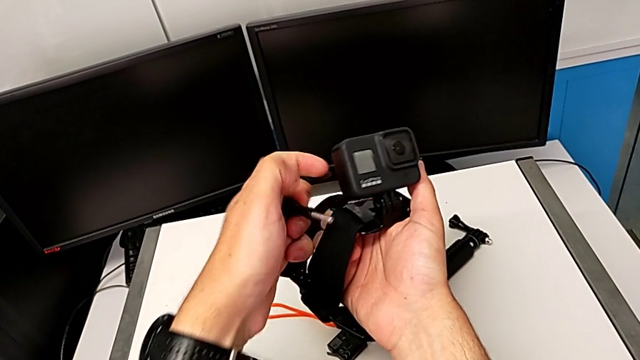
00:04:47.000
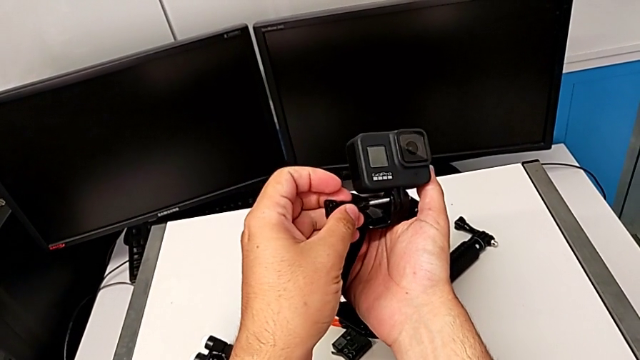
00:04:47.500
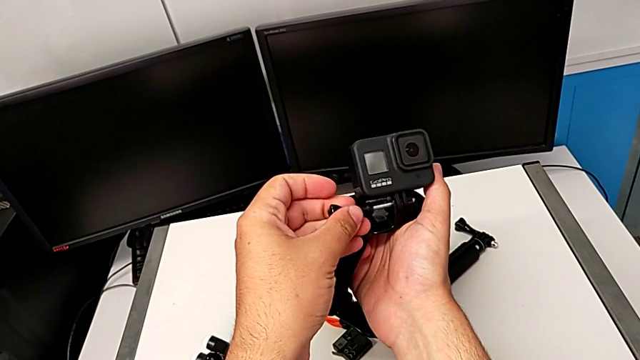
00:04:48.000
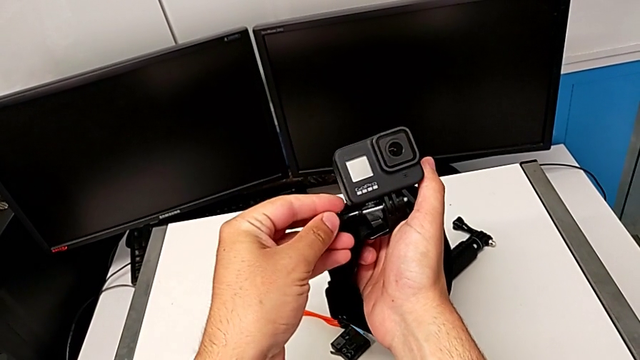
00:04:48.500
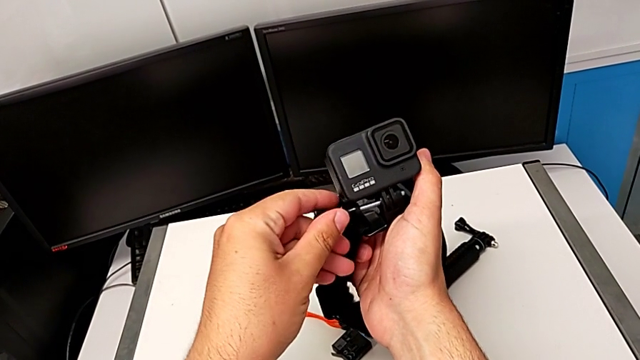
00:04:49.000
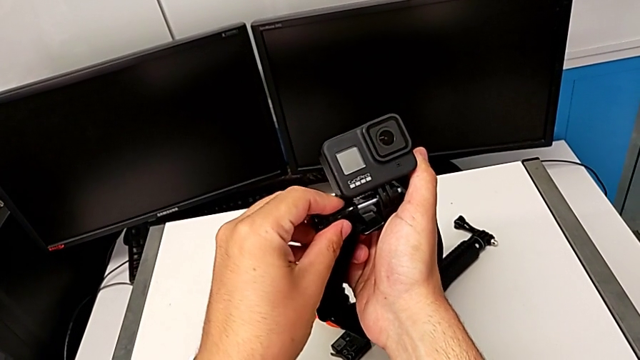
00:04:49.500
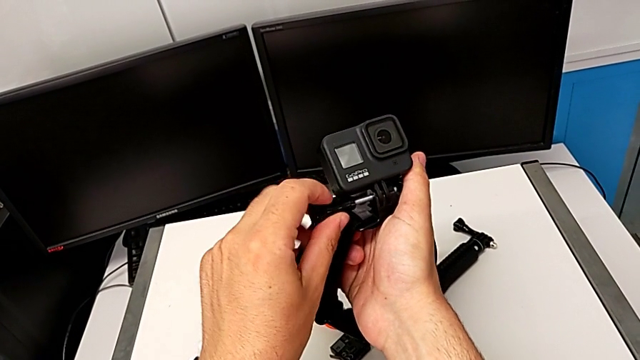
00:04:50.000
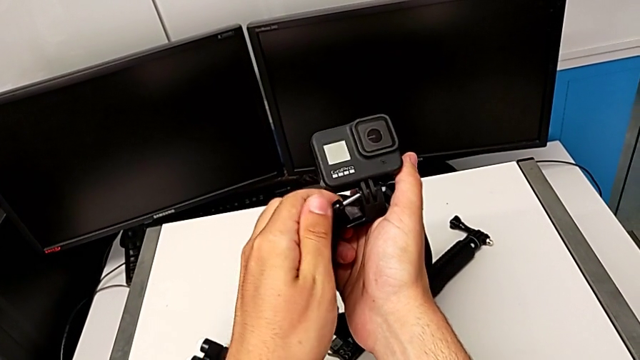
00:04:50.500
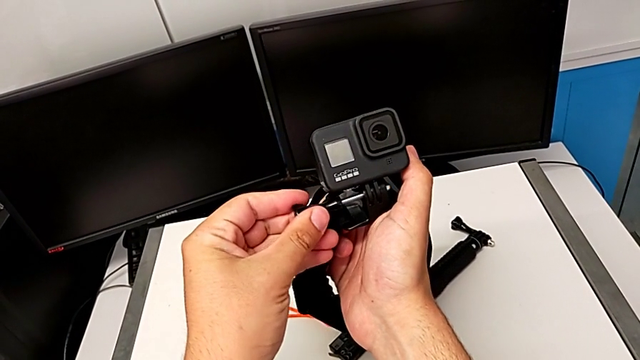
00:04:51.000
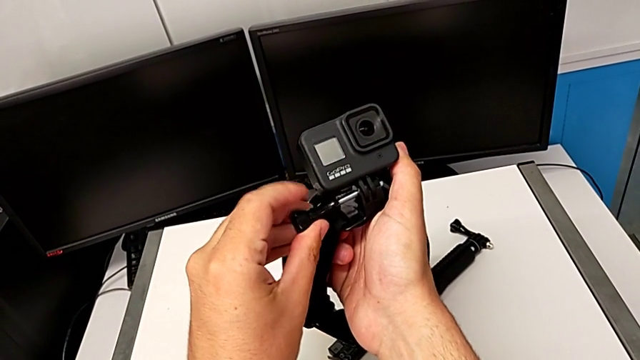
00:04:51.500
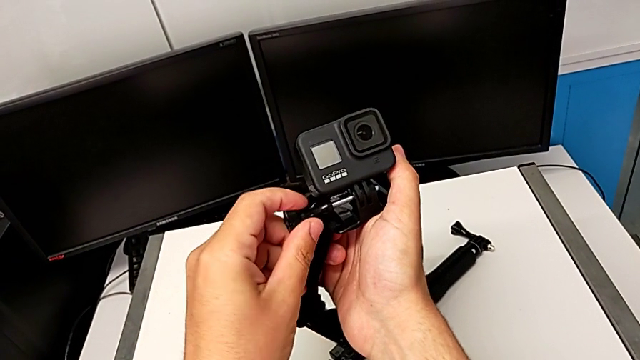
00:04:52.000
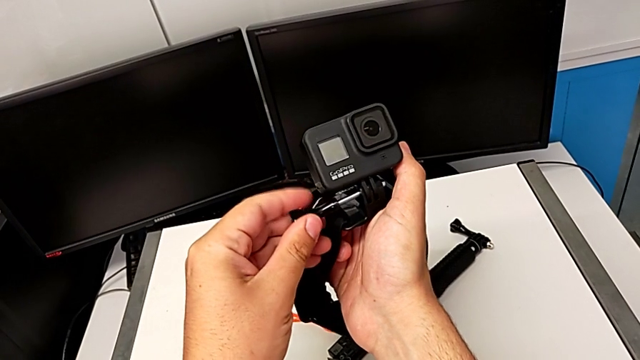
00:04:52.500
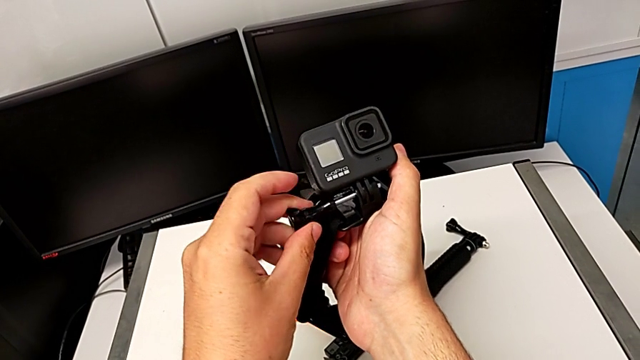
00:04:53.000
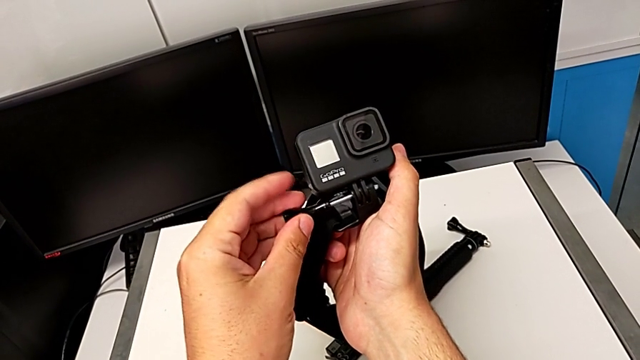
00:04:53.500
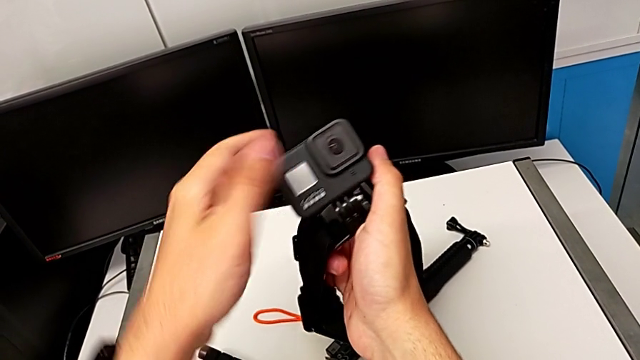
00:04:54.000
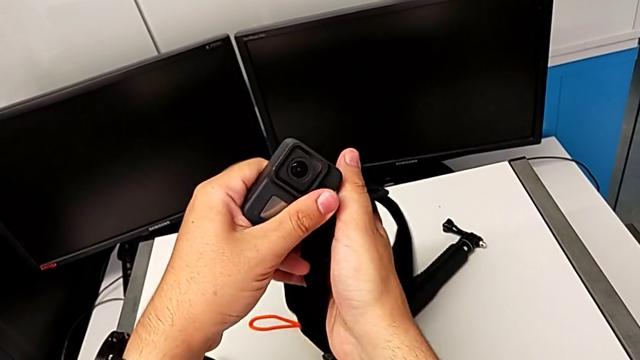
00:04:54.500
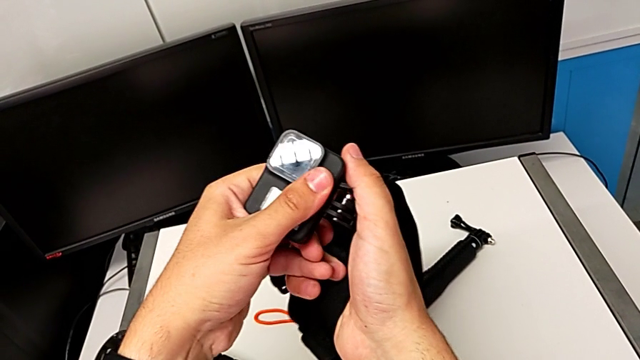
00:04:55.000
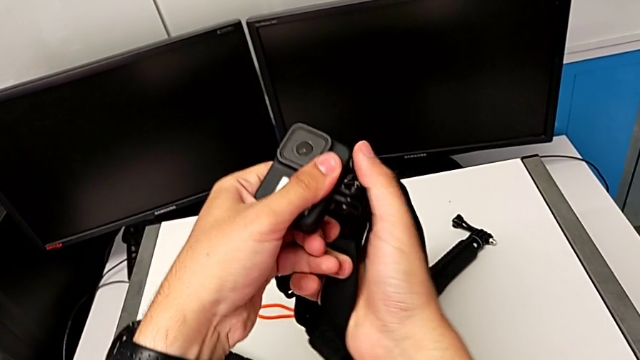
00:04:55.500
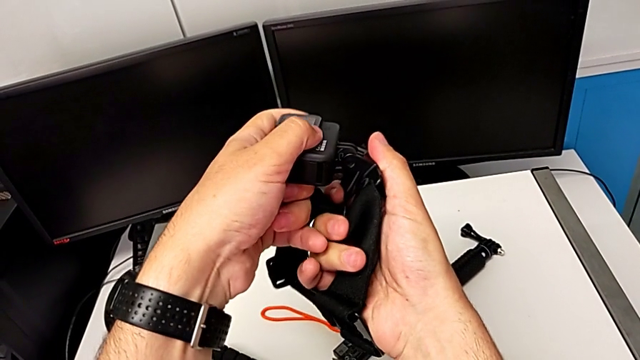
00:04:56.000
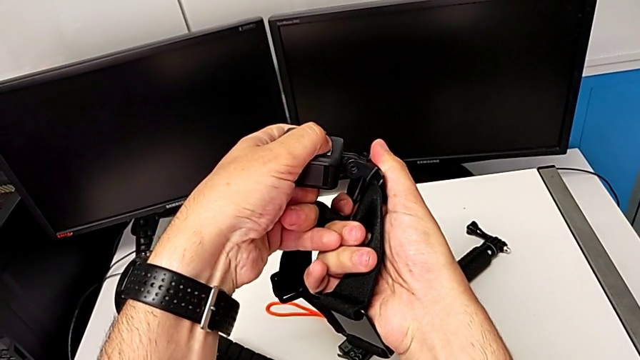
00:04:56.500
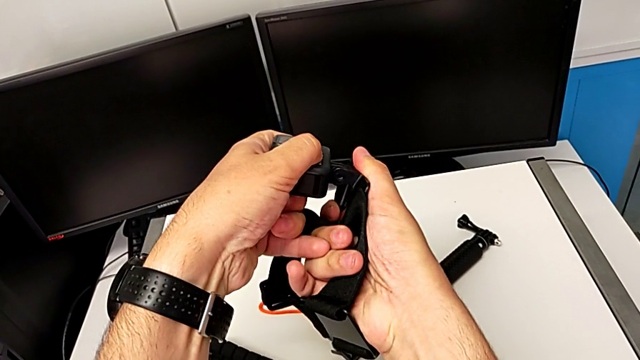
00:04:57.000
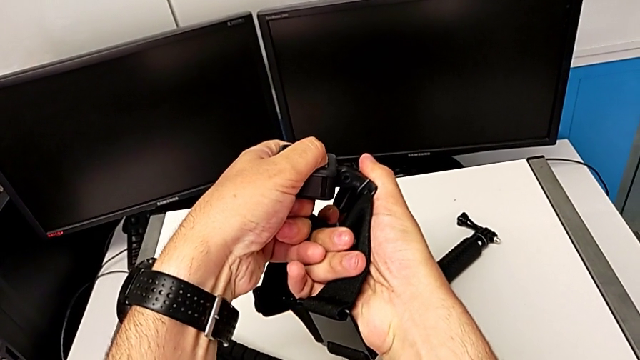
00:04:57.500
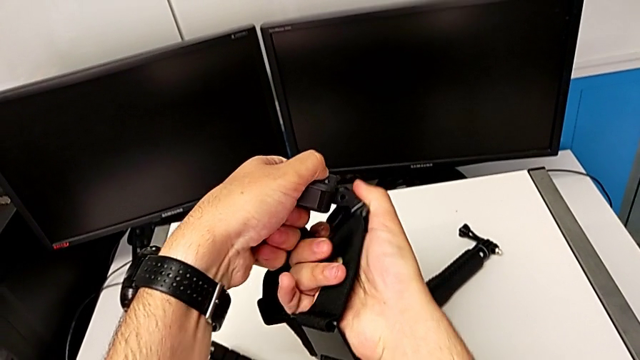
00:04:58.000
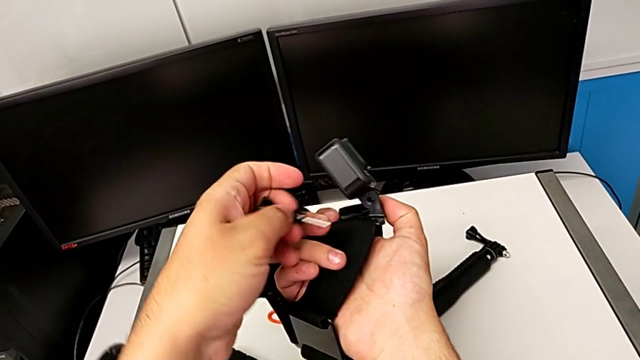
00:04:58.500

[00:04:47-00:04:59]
The camera wearer is attaching the GoPro to the strap. They keep inspecting the GoPro.

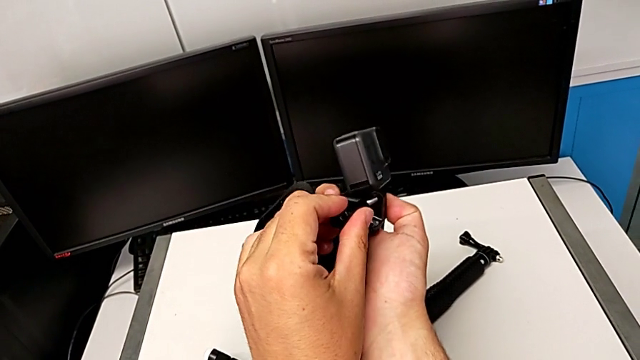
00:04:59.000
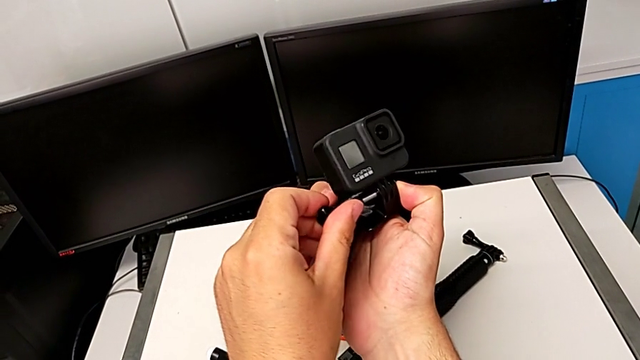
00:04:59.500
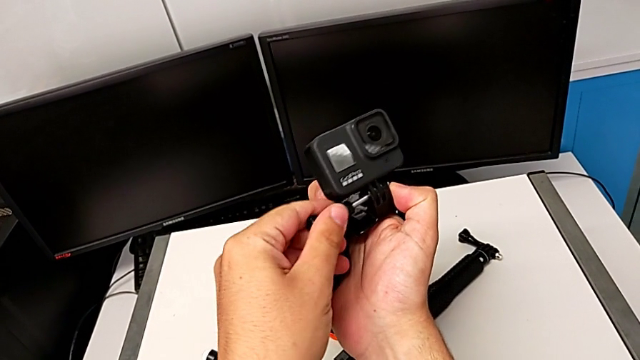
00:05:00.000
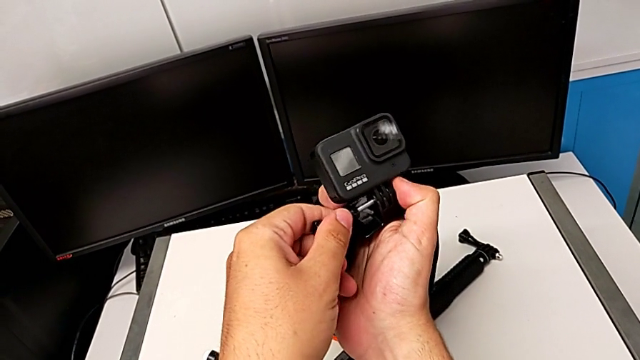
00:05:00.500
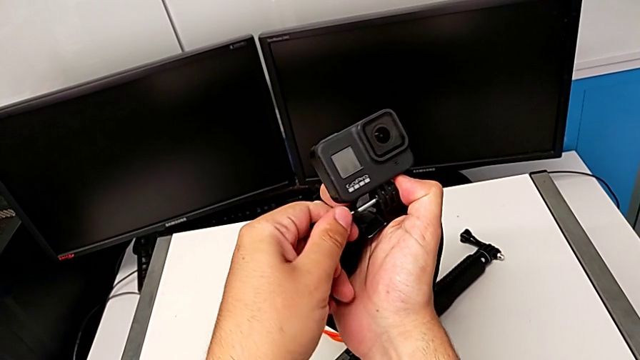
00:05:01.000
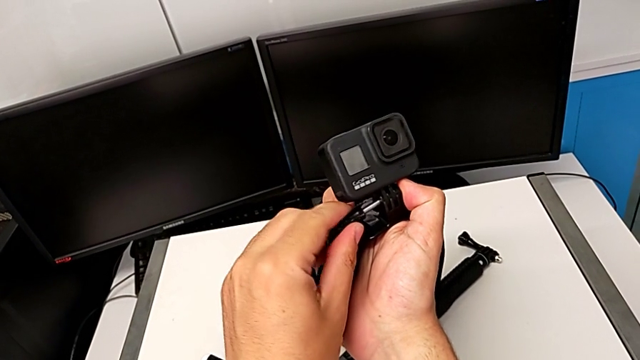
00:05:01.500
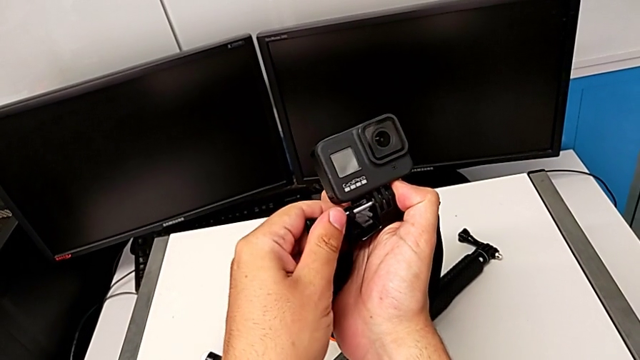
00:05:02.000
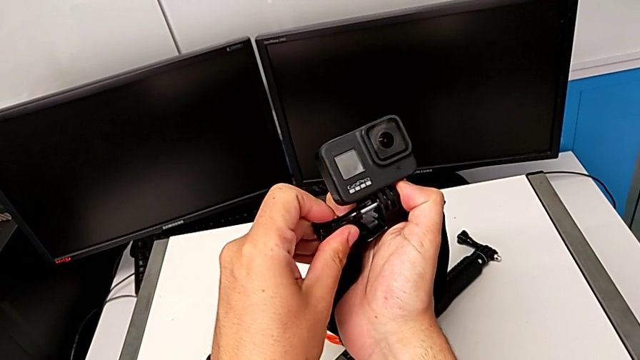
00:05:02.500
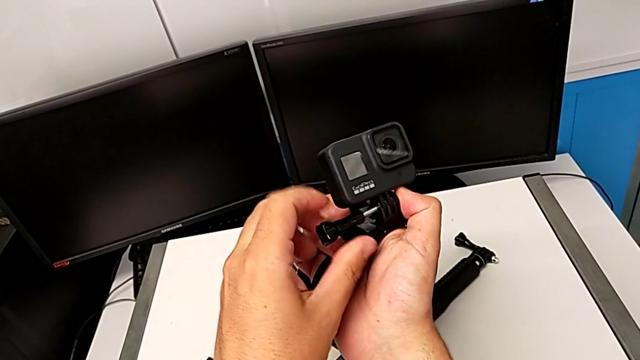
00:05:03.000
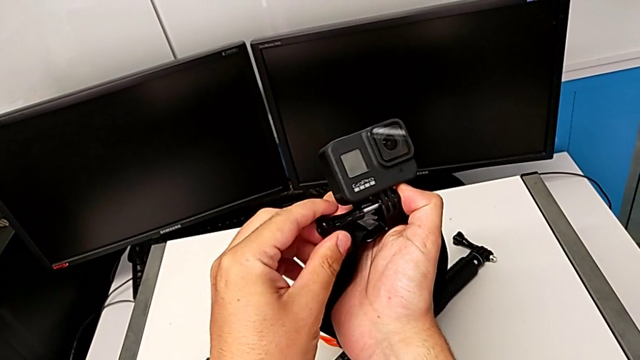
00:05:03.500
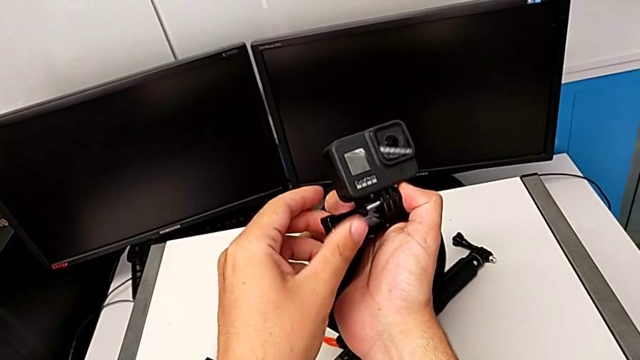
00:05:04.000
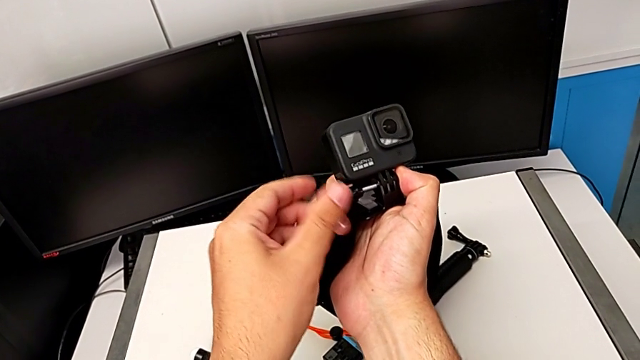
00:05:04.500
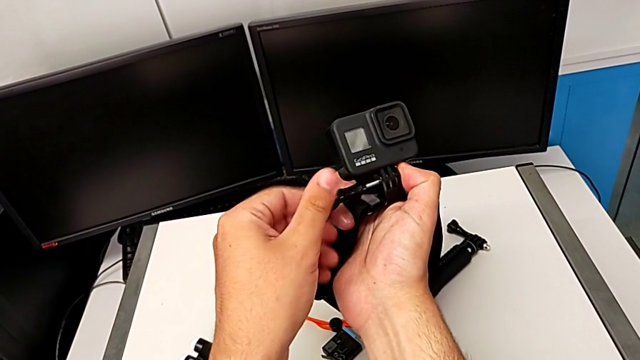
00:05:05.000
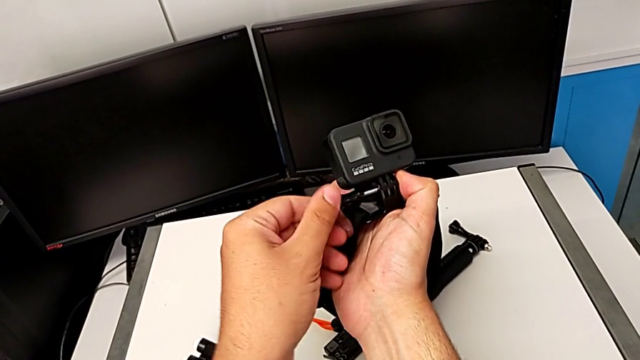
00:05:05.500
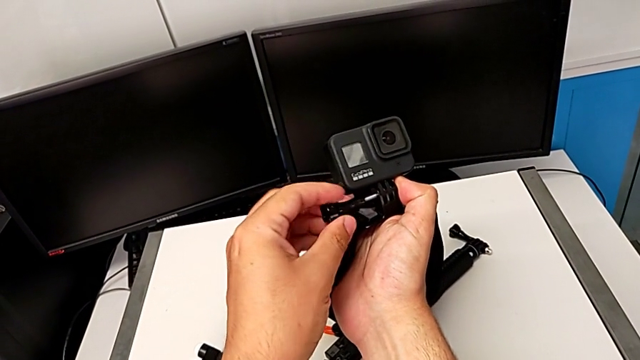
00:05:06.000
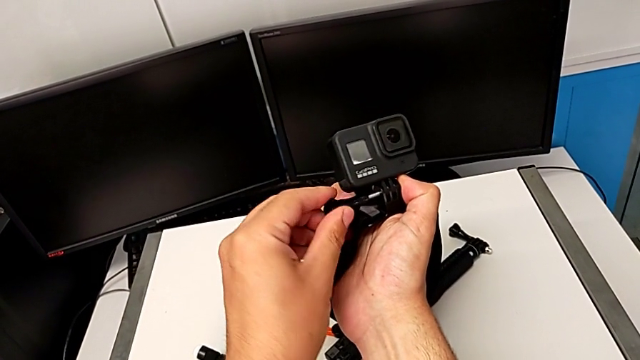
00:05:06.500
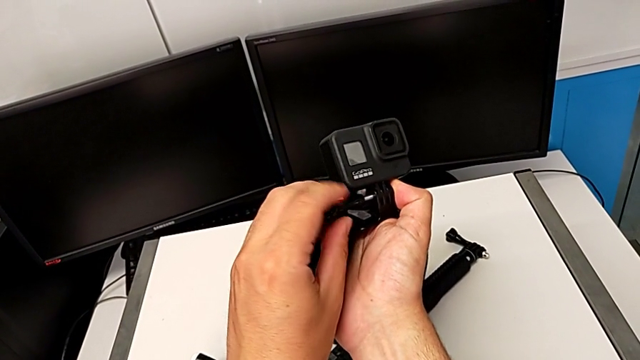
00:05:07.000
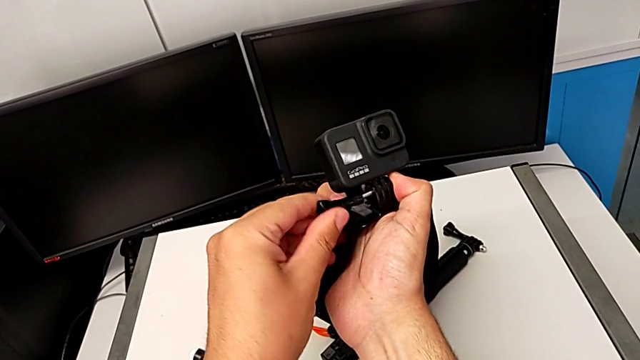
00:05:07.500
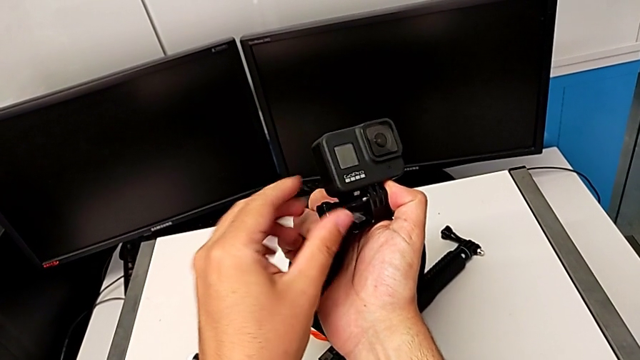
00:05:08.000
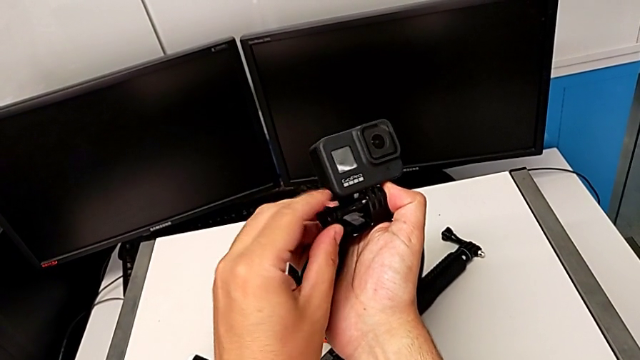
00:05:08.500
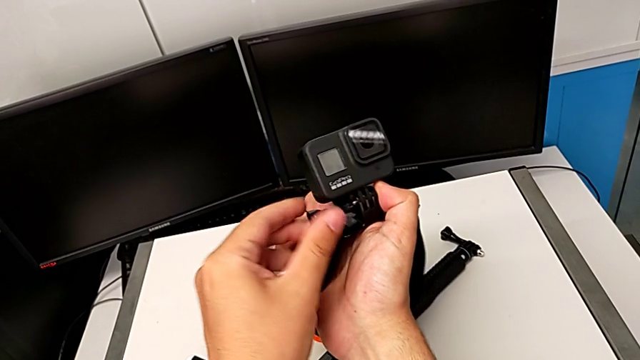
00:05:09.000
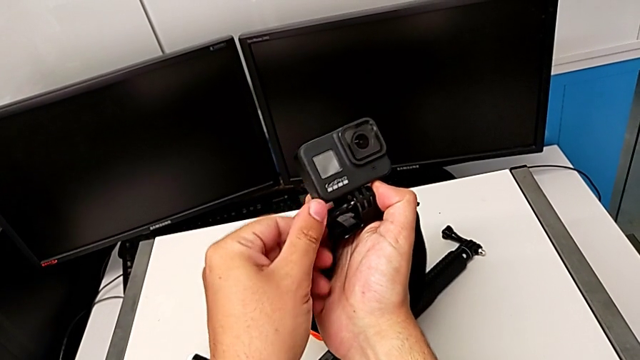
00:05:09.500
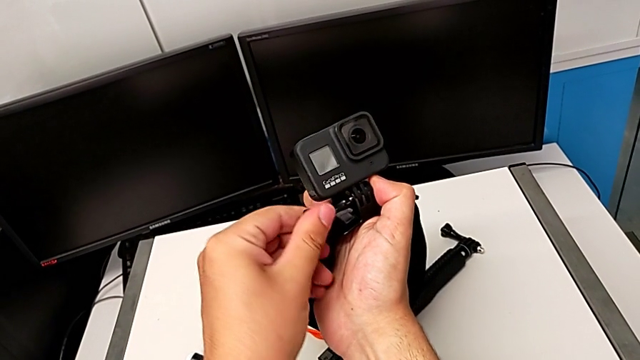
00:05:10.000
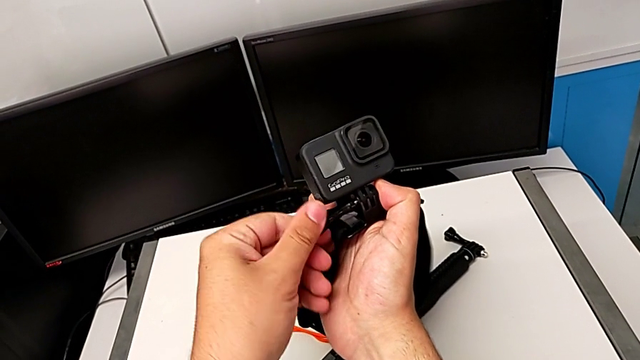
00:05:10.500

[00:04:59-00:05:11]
The camera wearer is attaching the GoPro to the strap. They begin to screw the GoPro.
